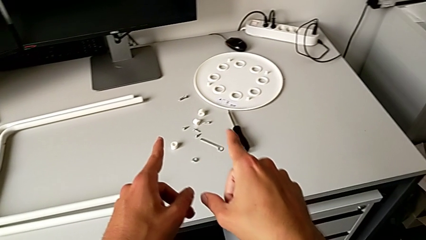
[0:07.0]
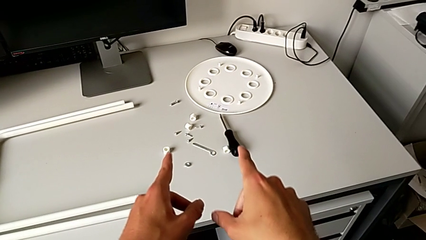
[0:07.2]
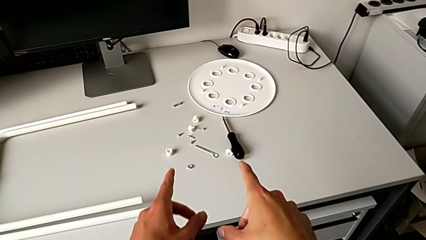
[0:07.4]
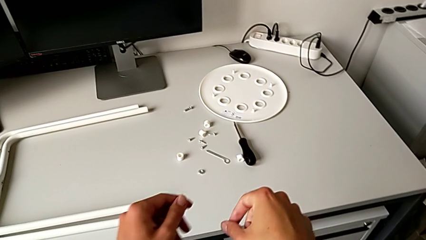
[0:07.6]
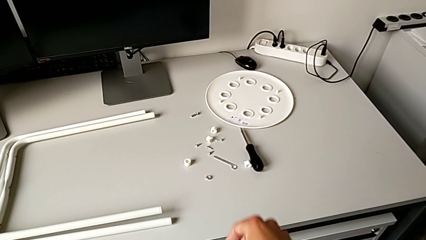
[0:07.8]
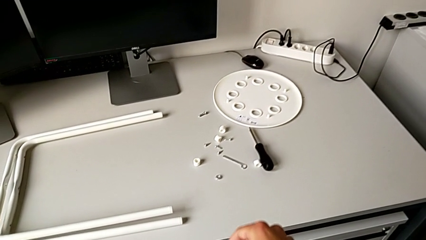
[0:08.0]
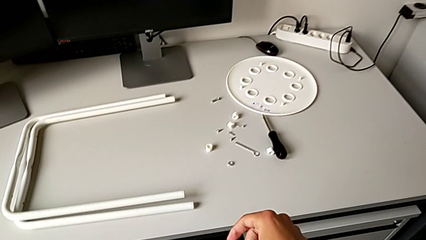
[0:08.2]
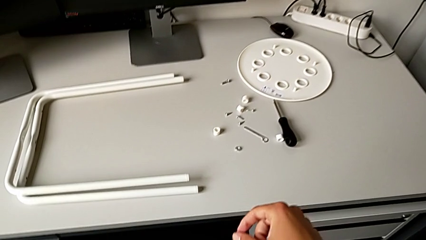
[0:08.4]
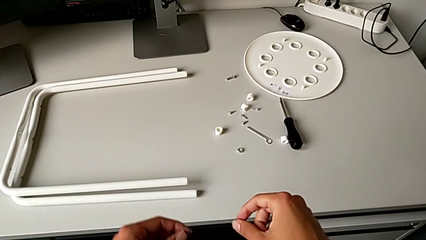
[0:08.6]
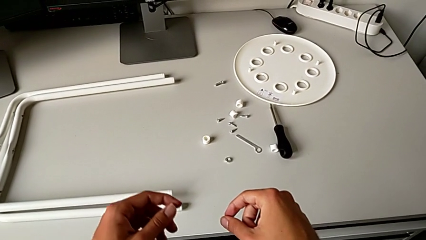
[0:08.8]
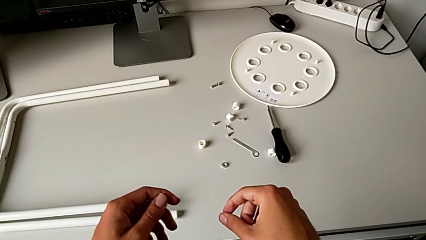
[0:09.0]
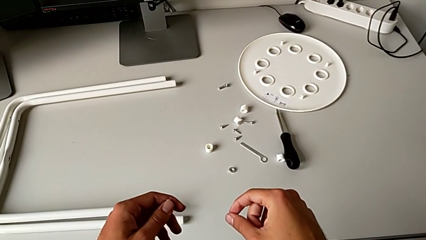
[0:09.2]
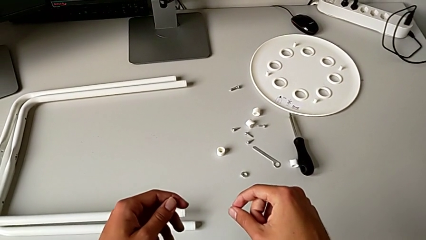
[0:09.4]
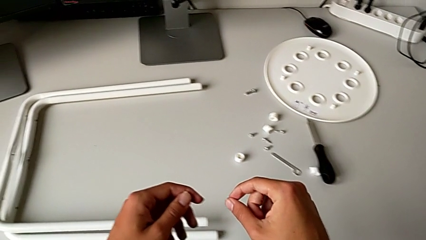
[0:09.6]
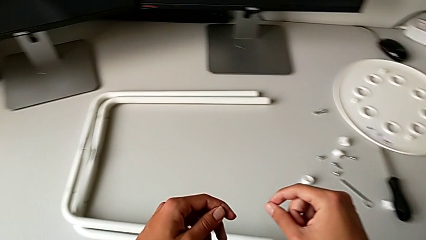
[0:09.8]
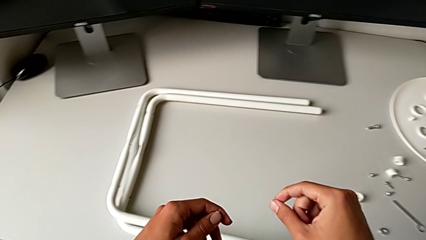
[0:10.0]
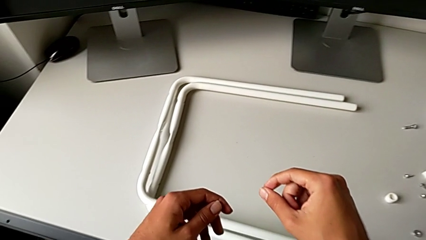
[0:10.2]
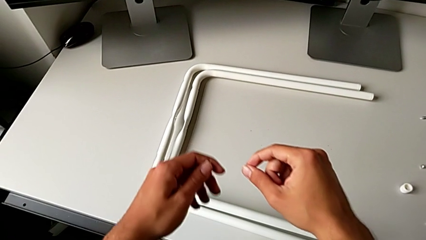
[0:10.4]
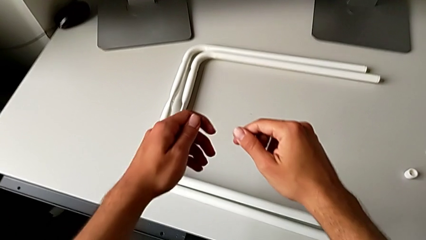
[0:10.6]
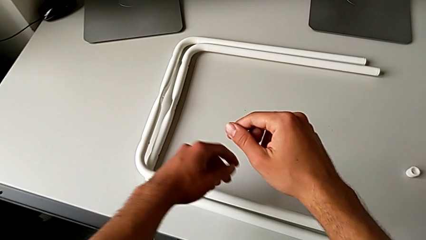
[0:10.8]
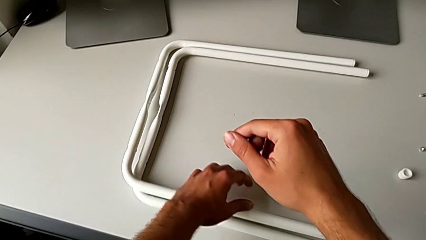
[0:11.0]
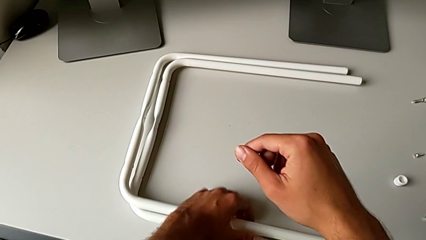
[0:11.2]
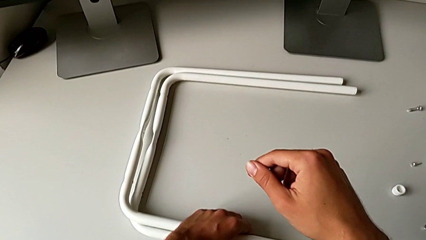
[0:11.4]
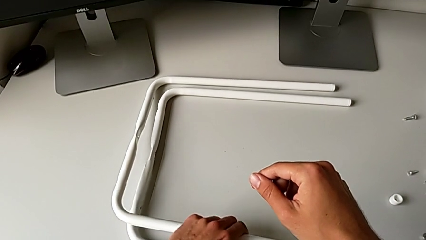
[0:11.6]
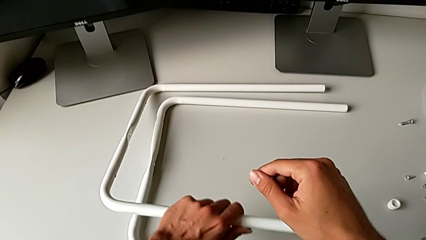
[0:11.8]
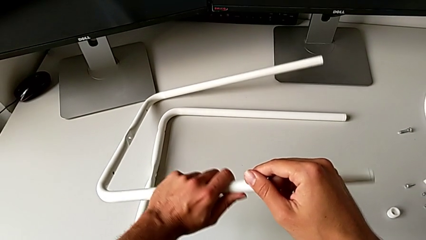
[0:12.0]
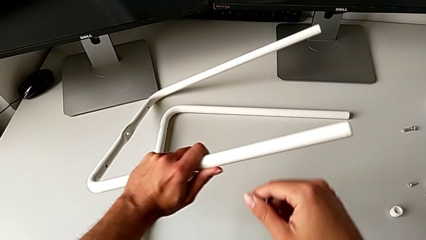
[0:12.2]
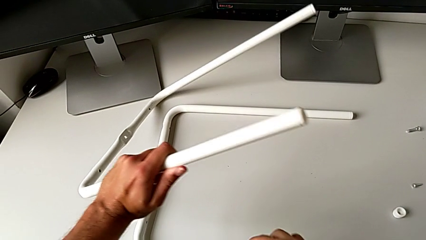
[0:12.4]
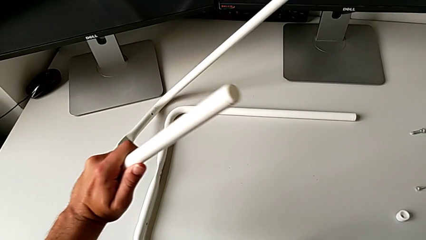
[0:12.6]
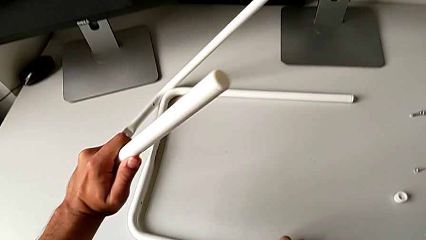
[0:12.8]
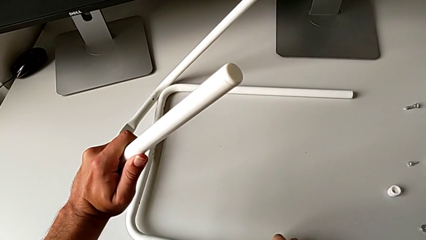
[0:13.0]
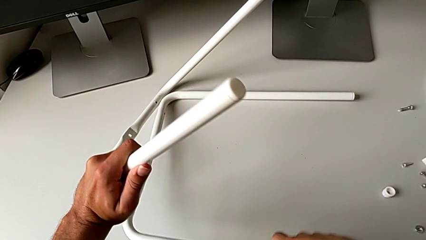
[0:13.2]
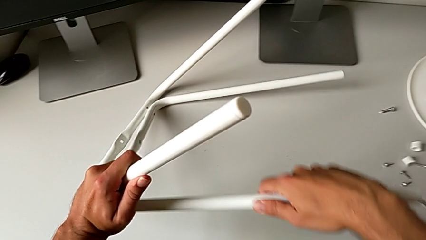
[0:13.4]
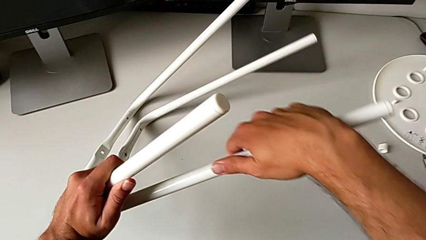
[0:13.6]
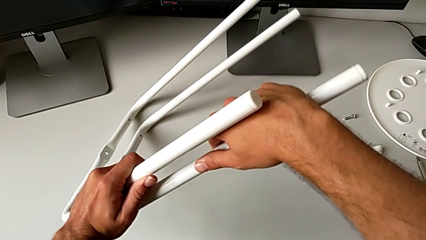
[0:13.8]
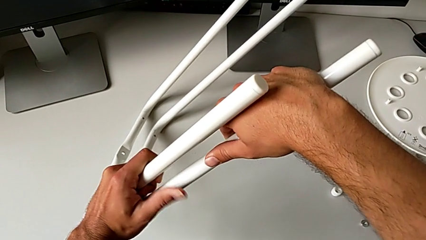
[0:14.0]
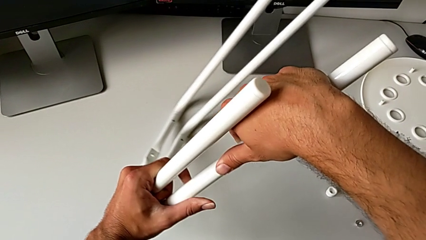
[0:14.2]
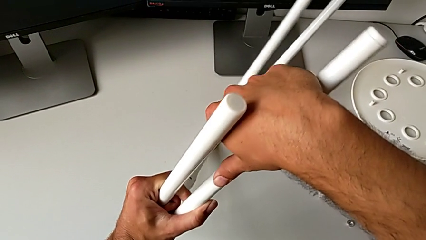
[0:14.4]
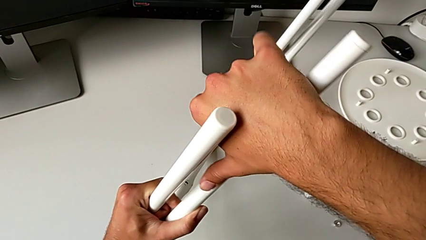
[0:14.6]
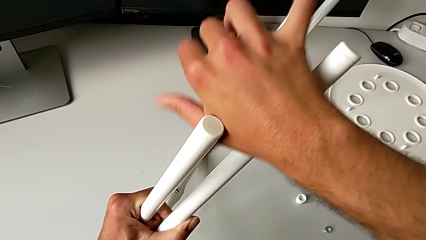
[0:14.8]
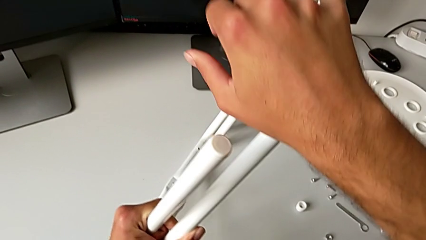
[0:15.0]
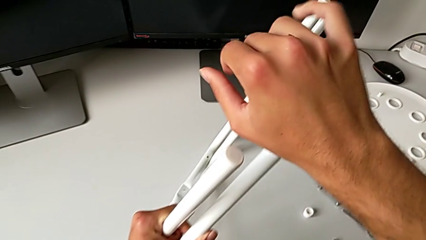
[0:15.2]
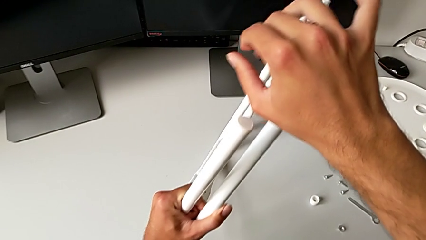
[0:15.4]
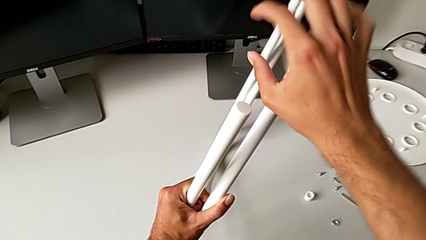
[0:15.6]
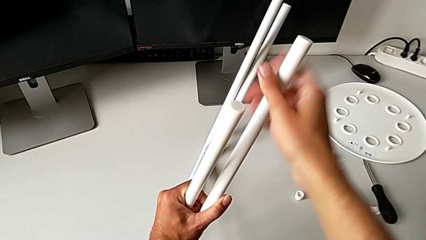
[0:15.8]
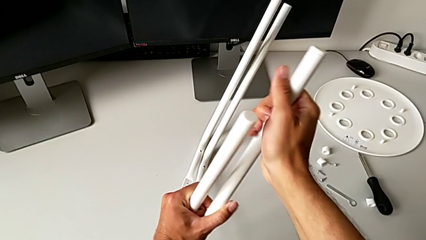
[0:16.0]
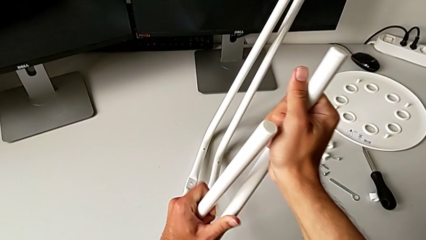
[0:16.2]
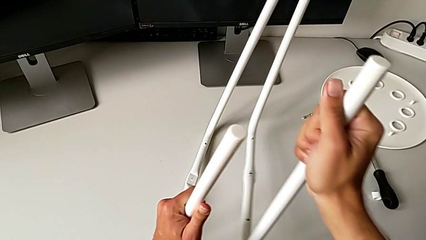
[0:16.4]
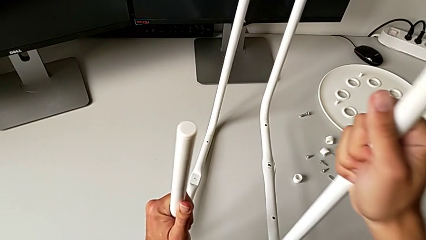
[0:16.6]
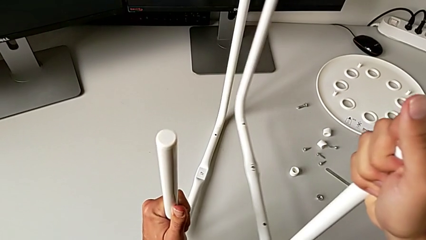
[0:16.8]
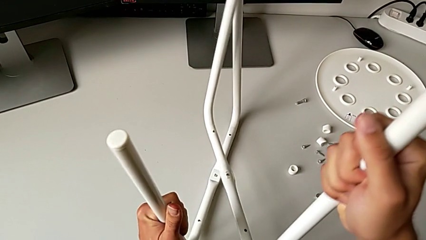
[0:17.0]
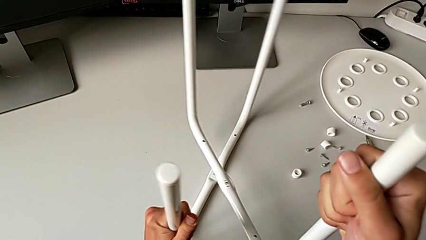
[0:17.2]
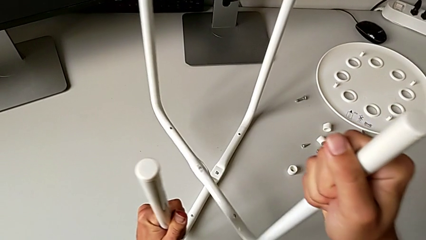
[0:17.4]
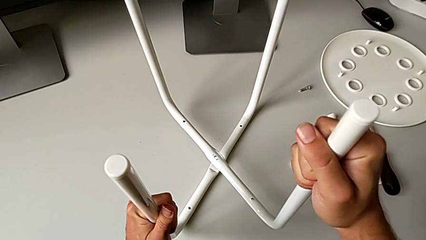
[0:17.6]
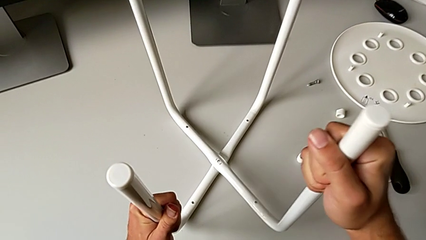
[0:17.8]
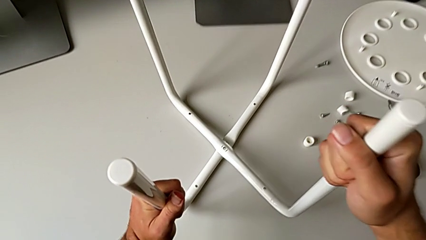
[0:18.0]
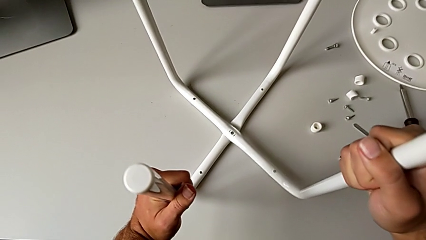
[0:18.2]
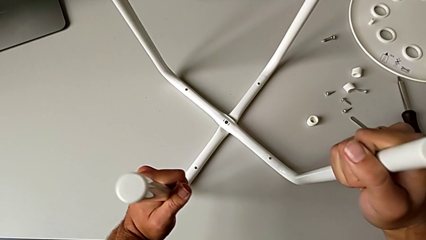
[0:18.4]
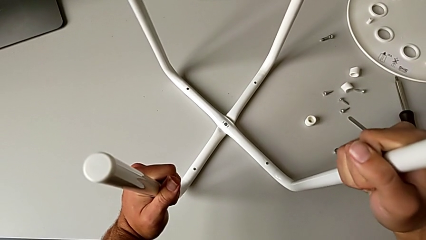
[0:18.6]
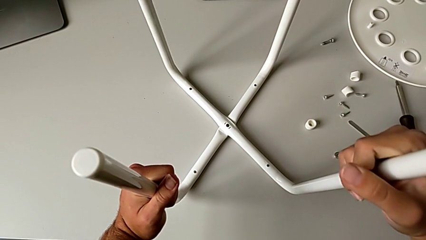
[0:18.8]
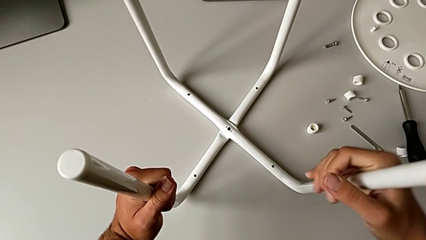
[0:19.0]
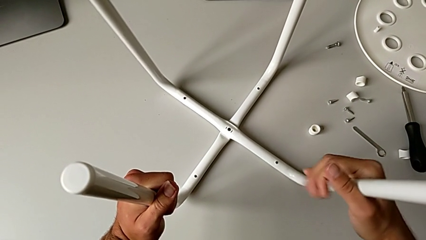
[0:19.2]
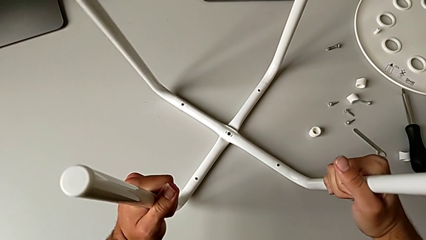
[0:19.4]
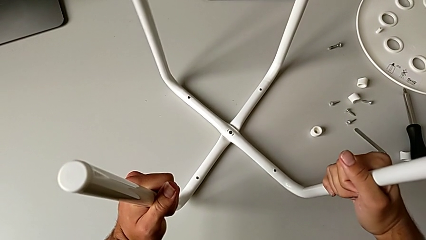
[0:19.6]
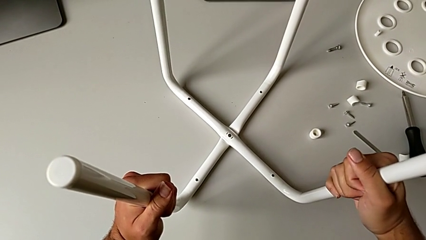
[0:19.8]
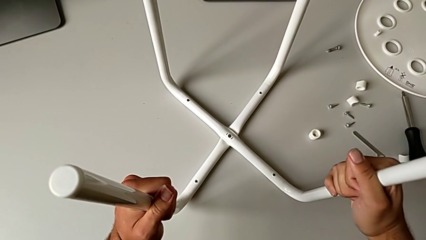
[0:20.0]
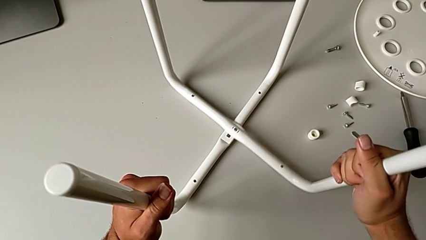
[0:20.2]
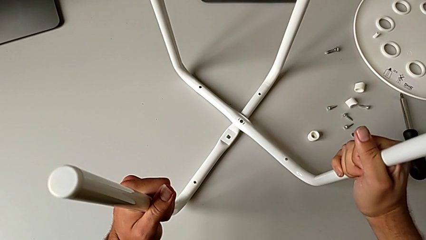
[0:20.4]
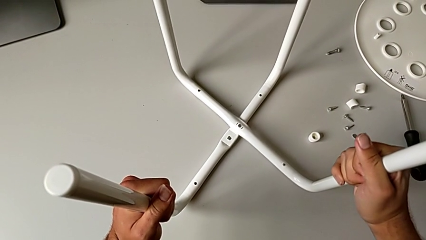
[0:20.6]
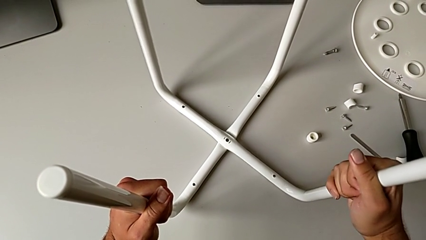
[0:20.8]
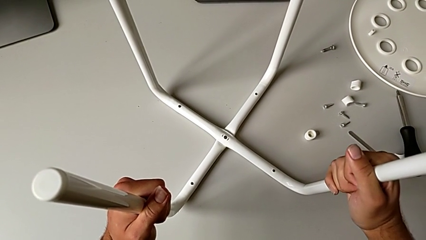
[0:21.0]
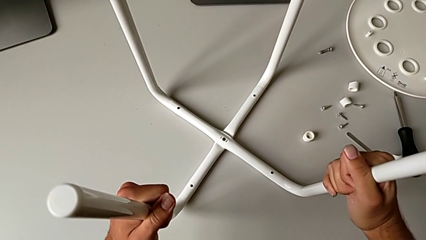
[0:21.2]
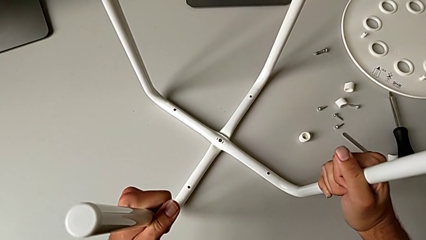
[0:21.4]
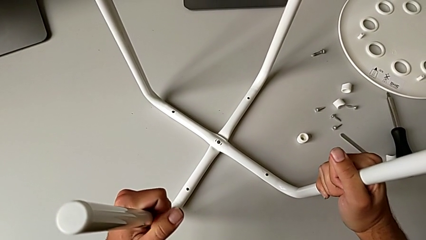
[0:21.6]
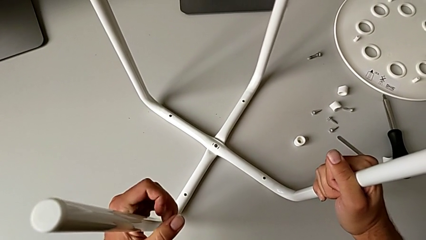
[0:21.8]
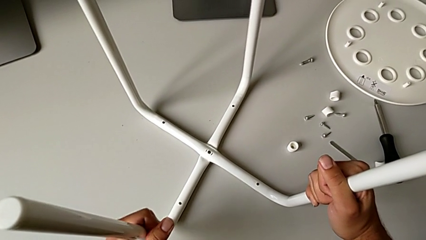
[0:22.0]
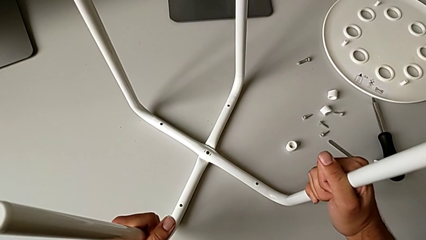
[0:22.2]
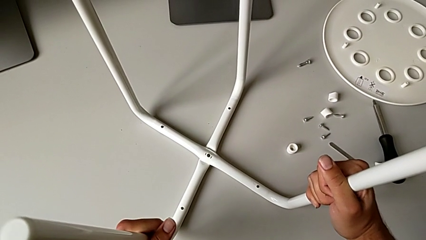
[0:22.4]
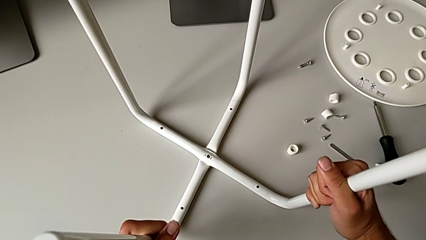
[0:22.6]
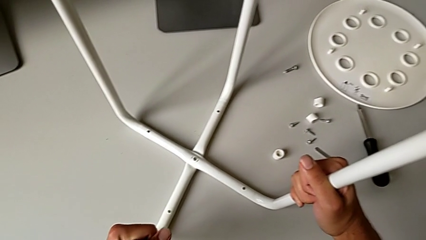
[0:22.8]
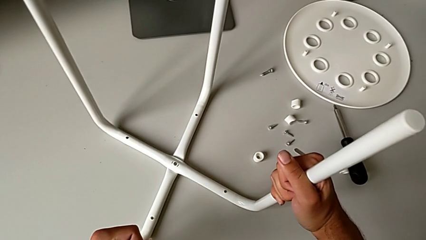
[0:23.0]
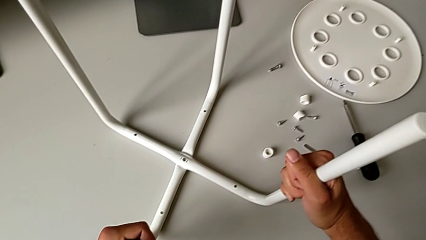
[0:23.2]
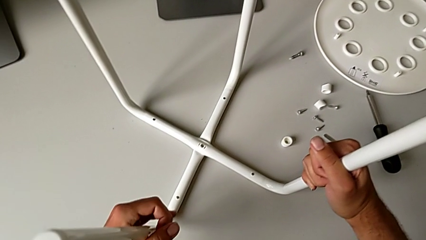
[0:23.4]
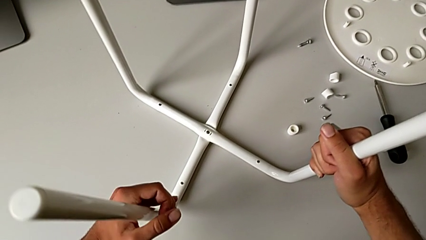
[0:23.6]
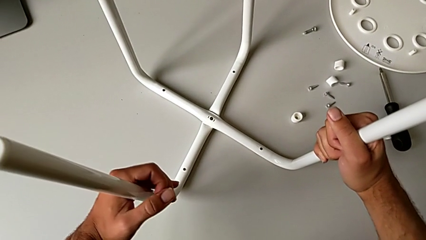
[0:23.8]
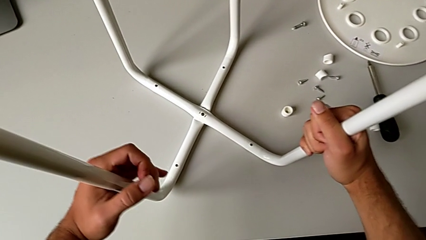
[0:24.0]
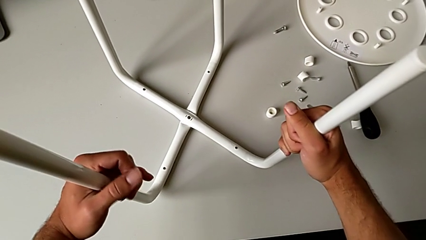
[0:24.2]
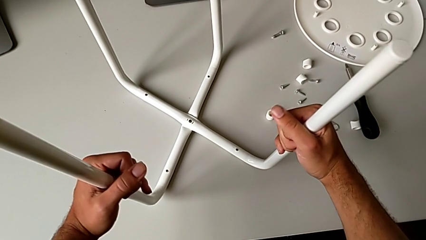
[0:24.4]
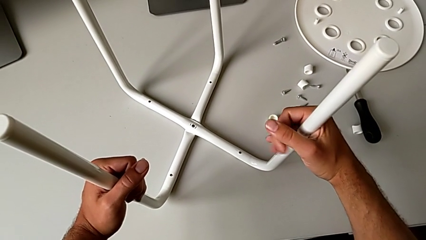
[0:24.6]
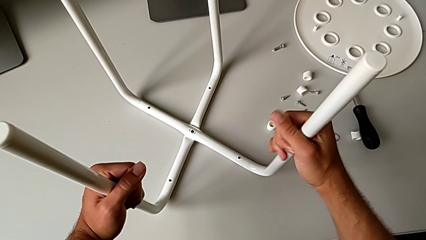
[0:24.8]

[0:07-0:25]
The camera wearer is assembling the legs together. They approach the leg, grab the leg with the left hand, grab it with the right hand, align it and hold it.
